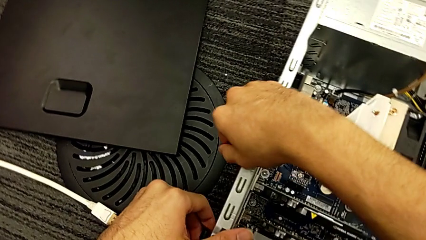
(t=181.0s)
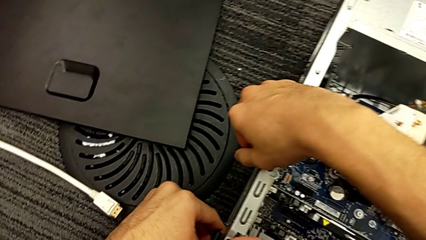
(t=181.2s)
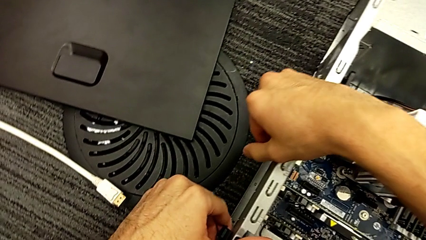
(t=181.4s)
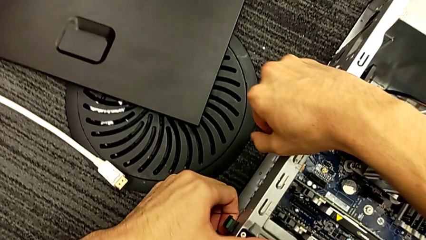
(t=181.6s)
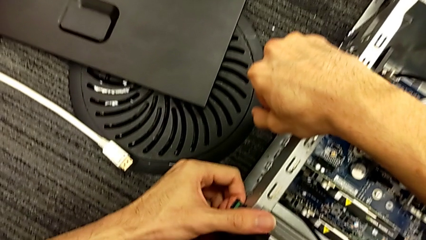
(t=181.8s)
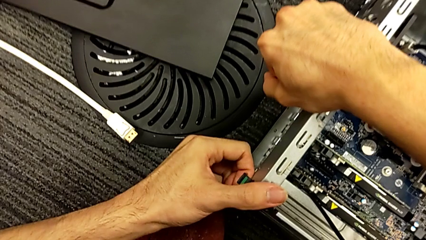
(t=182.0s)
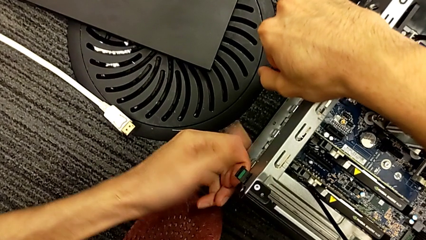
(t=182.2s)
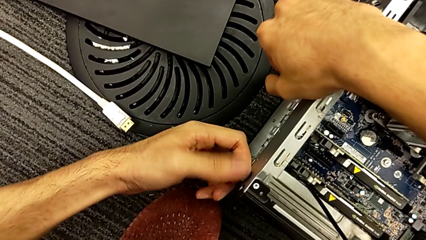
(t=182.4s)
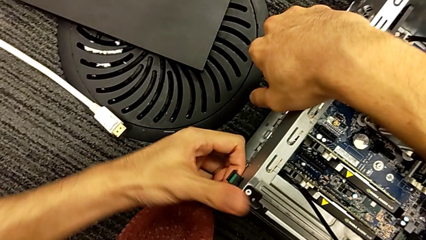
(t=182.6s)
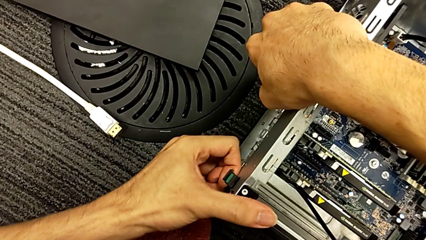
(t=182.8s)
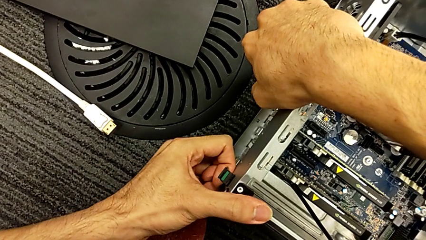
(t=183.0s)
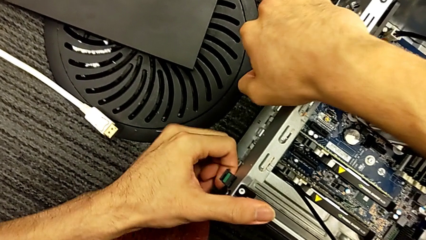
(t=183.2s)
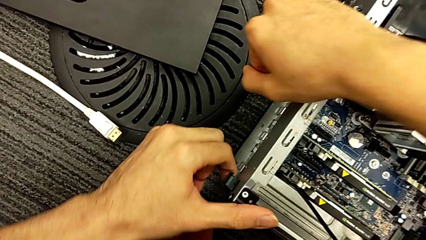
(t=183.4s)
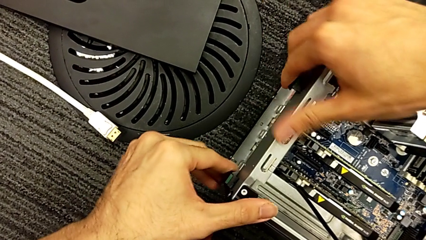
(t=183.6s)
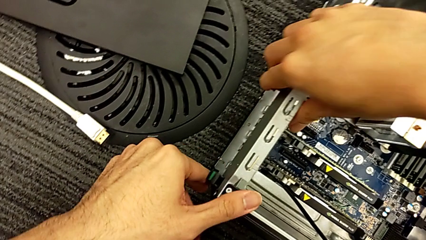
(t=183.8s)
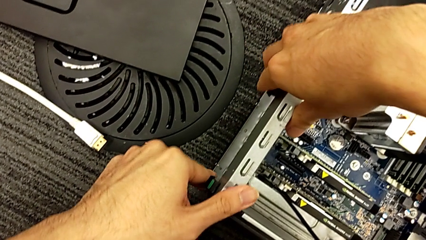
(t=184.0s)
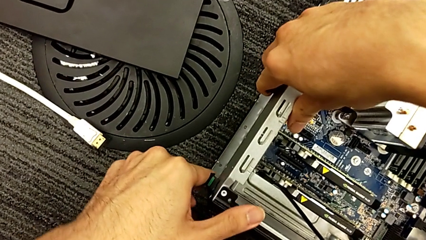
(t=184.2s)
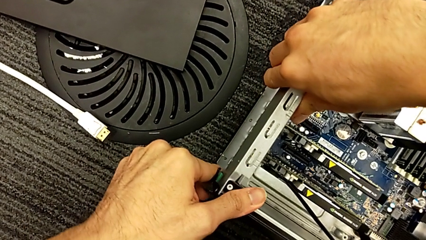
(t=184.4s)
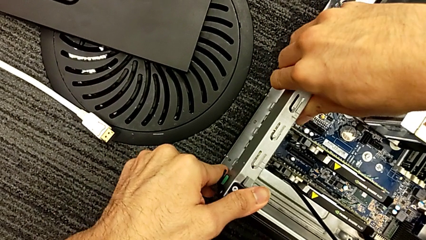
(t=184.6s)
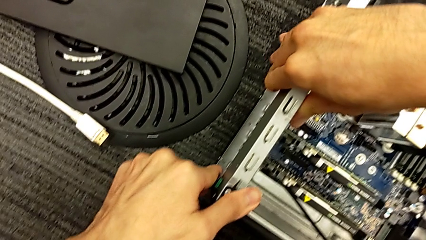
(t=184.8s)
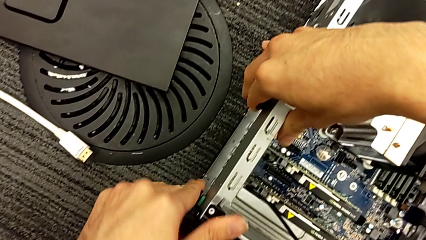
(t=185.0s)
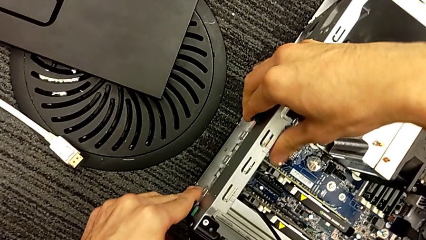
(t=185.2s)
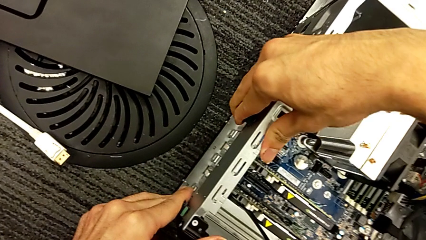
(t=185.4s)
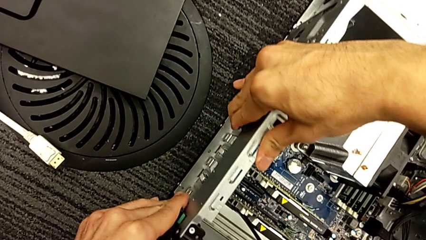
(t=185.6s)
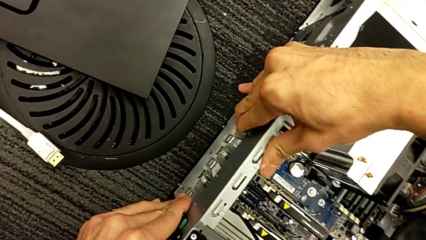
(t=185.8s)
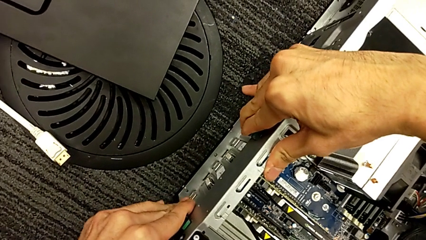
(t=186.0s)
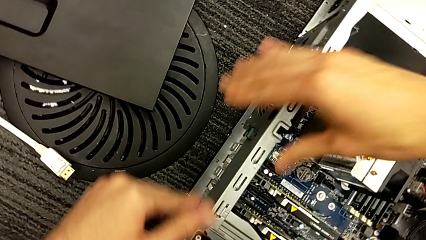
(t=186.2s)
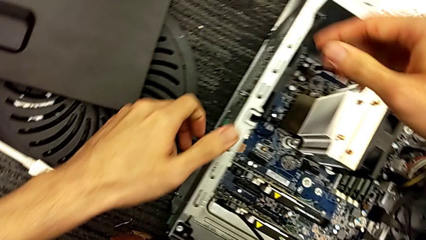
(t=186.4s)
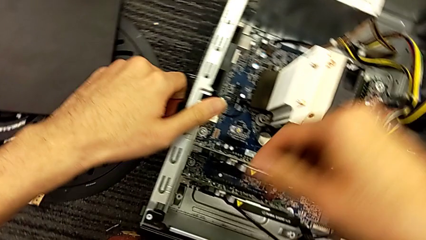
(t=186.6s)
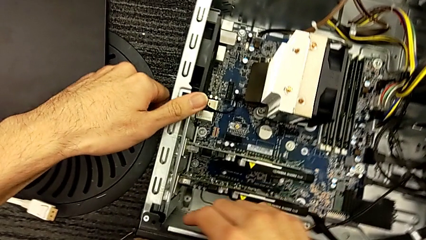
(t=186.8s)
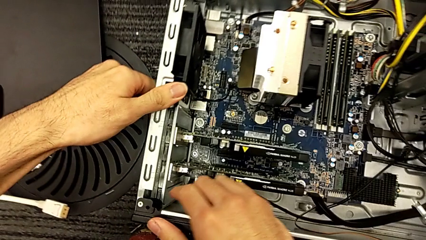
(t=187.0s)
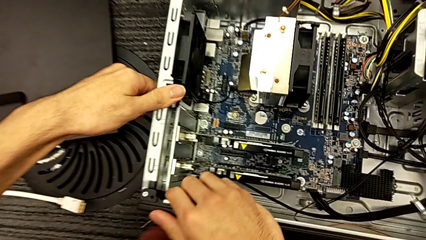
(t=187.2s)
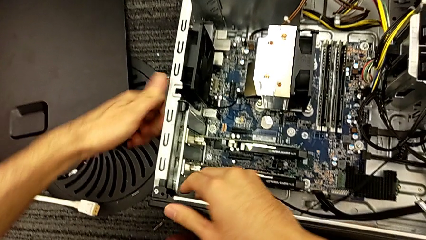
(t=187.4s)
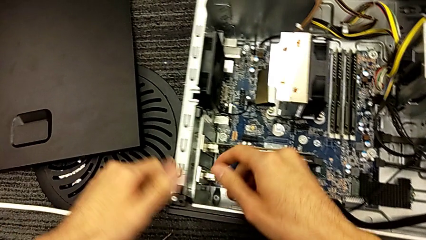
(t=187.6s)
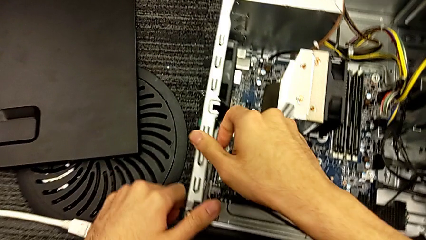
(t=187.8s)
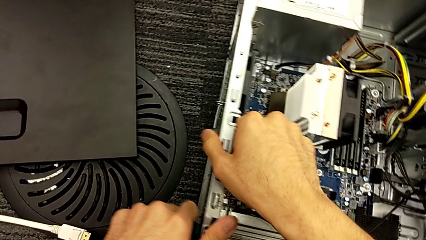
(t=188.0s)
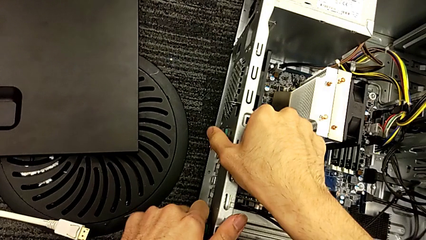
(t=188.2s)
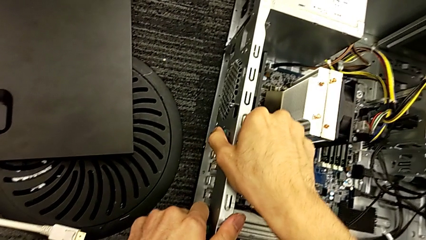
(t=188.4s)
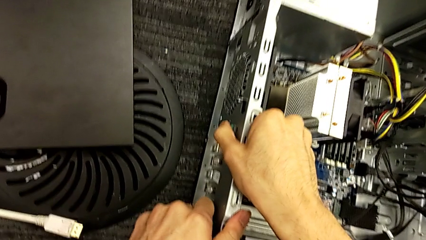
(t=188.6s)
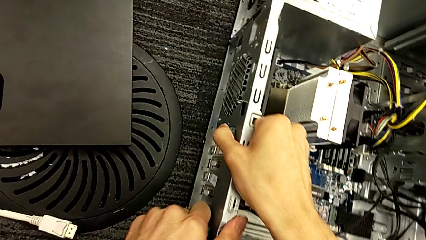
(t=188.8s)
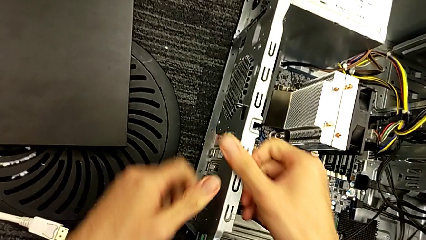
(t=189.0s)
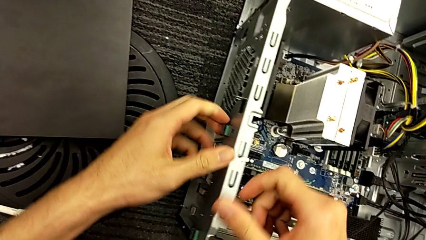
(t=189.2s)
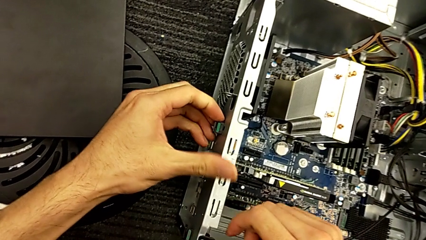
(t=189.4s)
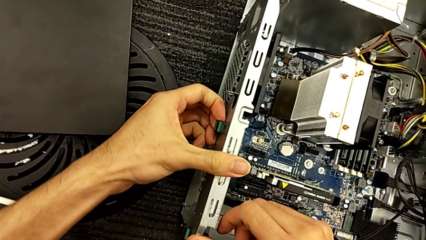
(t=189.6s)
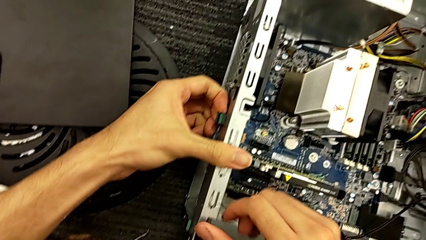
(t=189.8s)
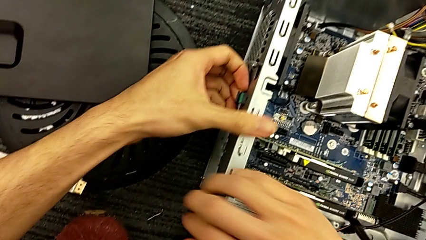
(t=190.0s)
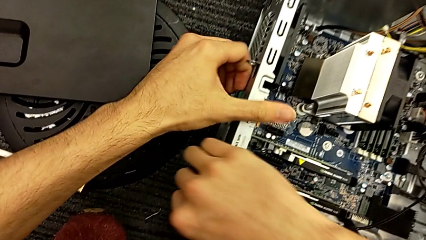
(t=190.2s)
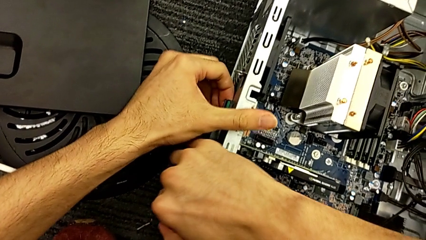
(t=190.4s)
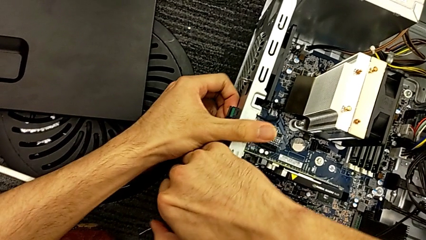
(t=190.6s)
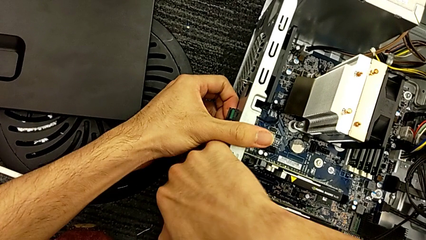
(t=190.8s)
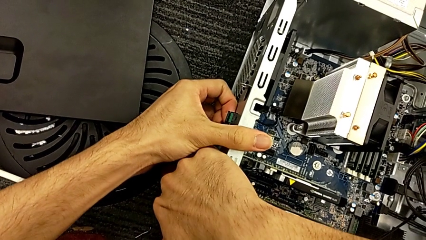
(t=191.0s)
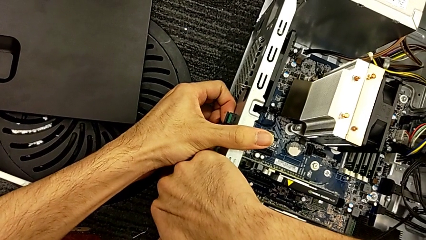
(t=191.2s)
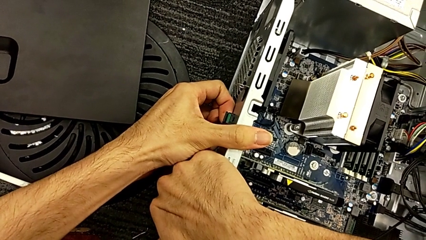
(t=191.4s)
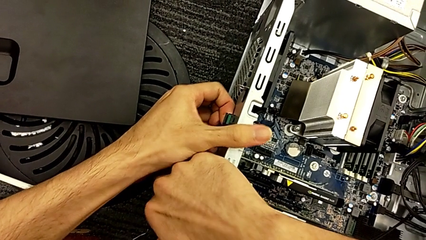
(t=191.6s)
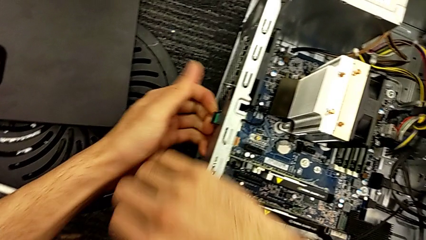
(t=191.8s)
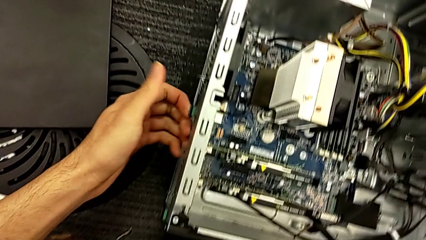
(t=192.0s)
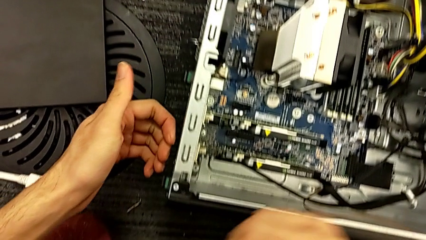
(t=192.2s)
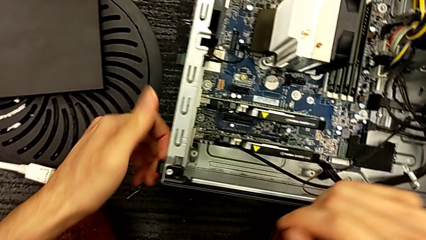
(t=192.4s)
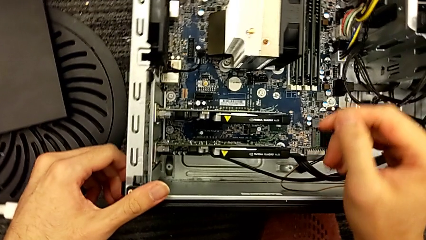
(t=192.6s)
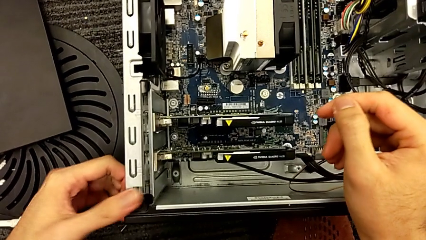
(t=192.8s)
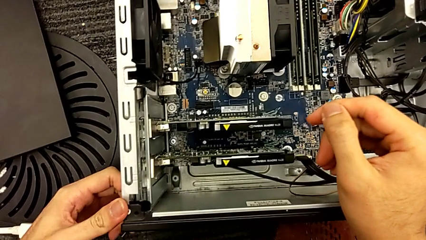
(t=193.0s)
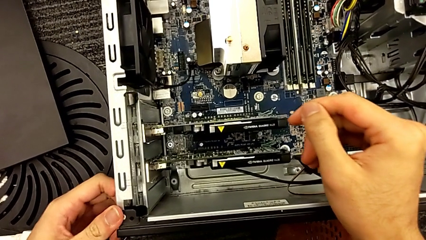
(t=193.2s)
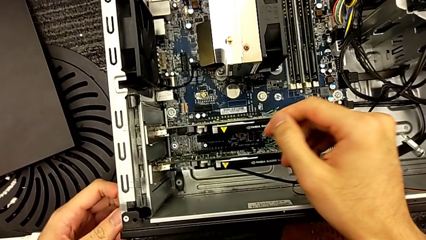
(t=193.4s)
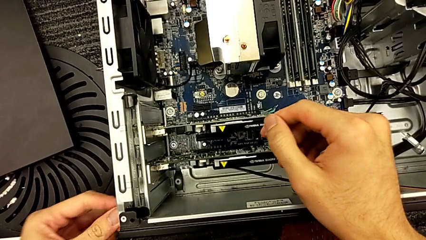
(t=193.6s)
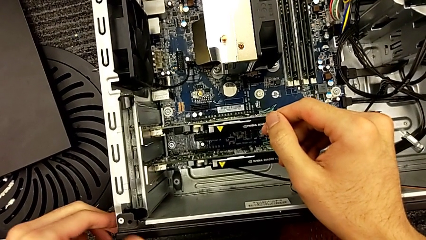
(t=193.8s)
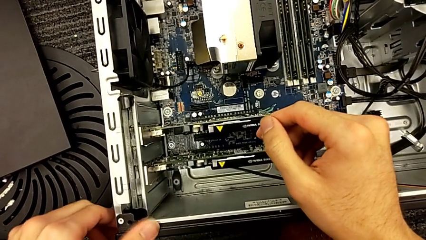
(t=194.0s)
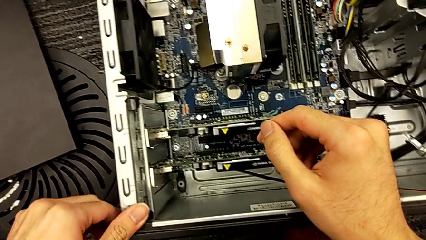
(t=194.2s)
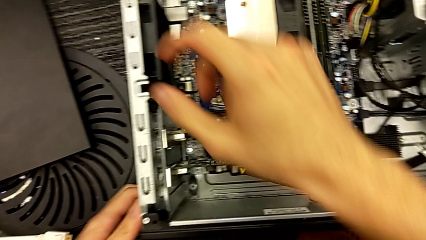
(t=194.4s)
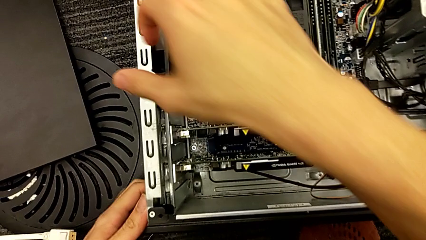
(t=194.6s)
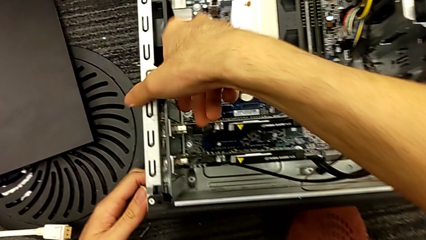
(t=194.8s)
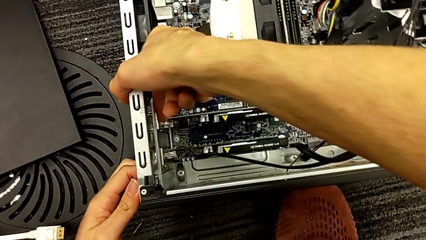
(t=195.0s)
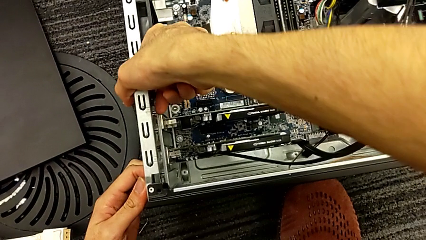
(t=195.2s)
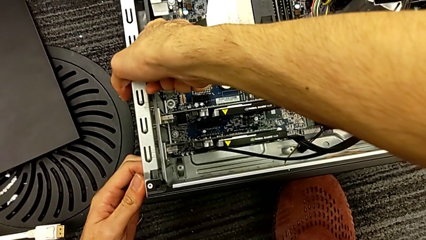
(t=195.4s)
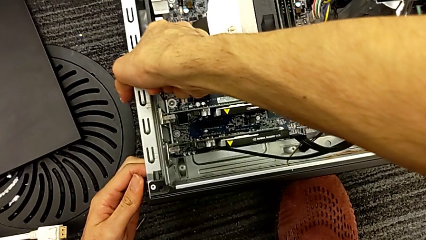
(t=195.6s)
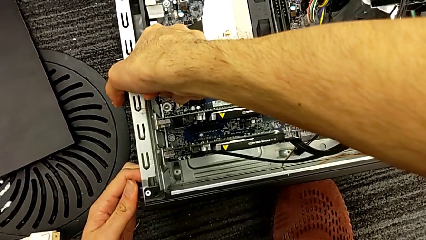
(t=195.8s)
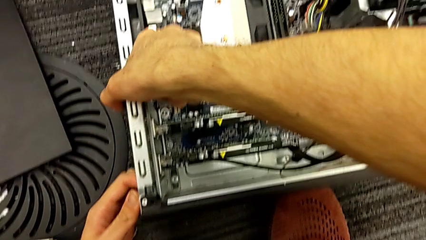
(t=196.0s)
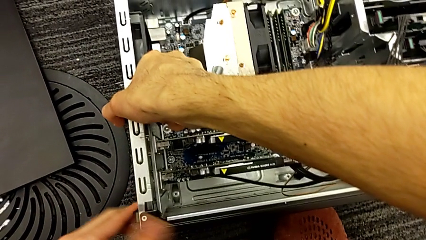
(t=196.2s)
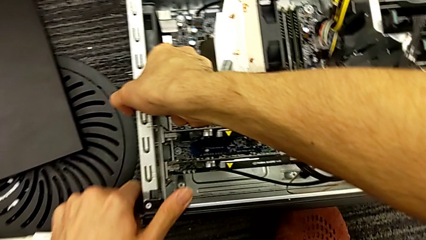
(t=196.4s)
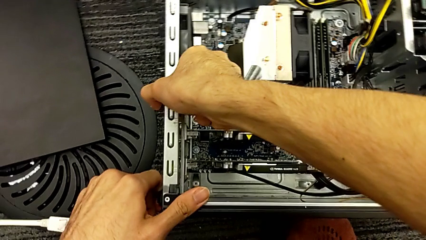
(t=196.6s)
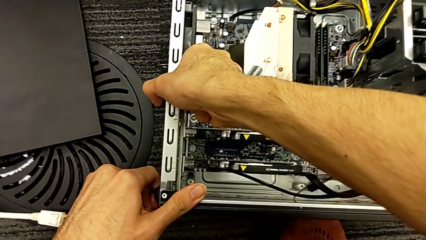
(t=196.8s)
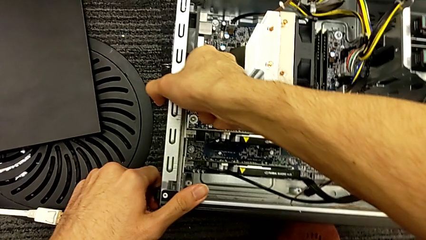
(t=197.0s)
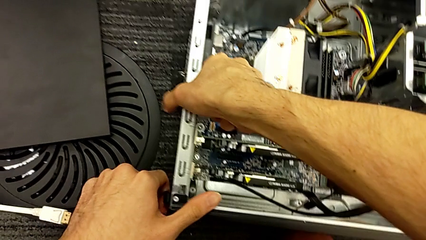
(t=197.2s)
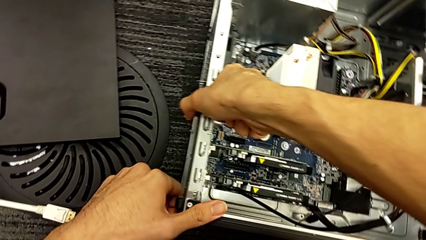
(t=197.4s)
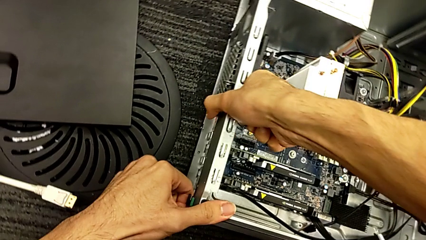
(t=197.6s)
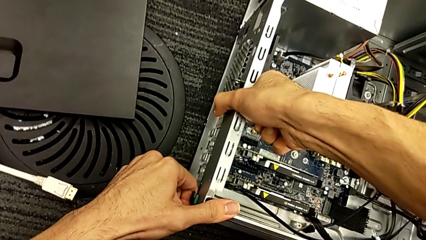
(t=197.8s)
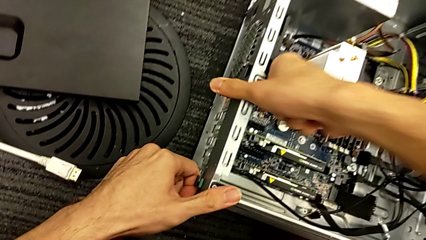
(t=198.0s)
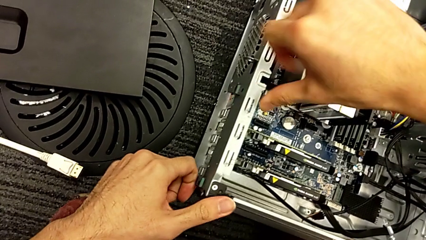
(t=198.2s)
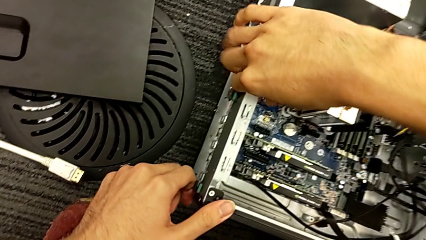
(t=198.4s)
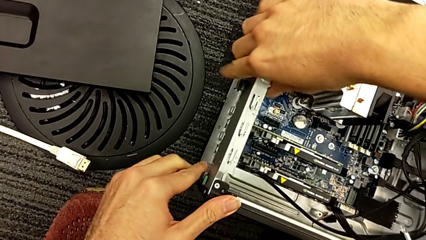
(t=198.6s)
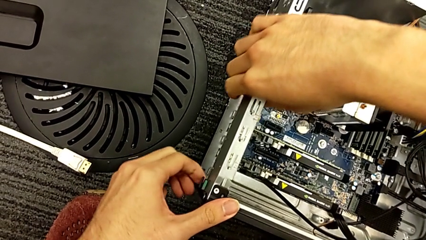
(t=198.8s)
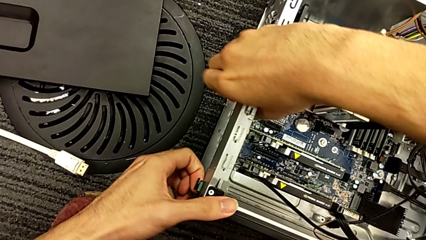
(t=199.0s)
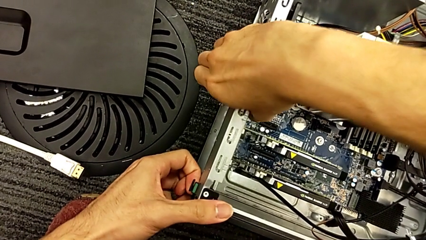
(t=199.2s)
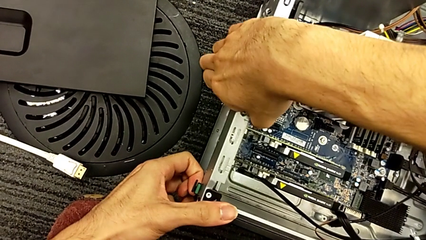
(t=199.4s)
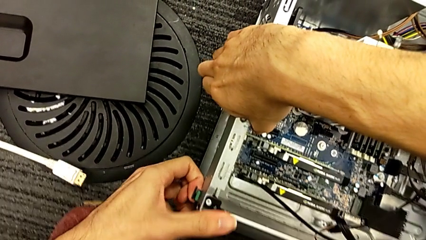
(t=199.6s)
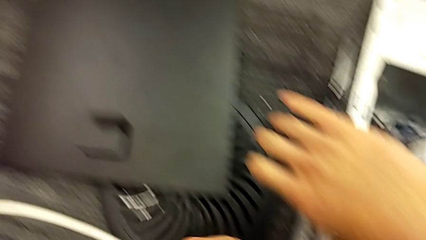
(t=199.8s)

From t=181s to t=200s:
The camera wearer is assembling the graphic cards. They press the green button and close the computer tower.
